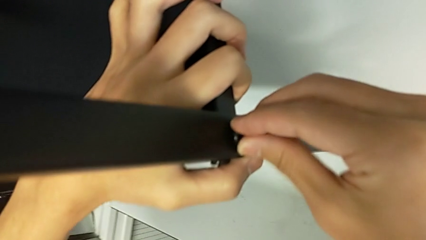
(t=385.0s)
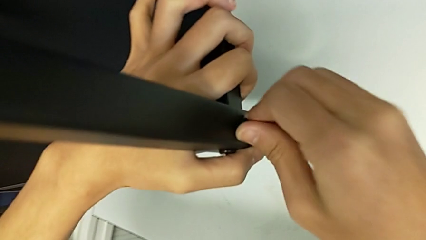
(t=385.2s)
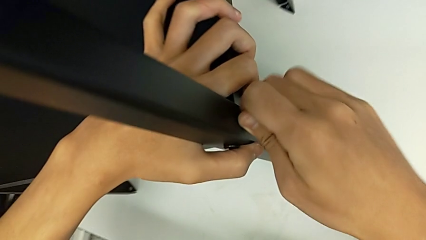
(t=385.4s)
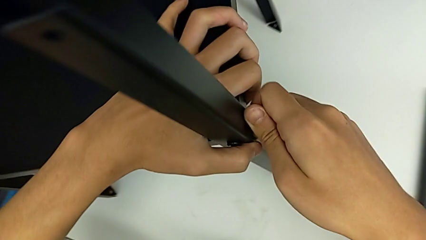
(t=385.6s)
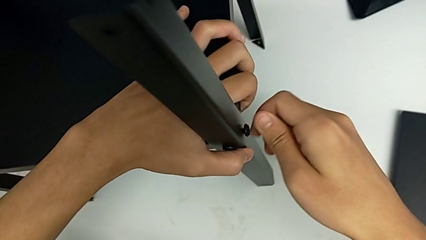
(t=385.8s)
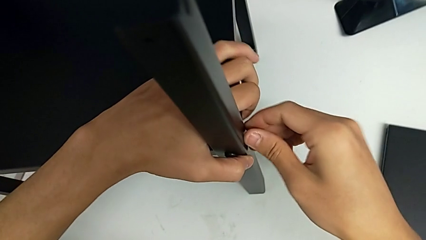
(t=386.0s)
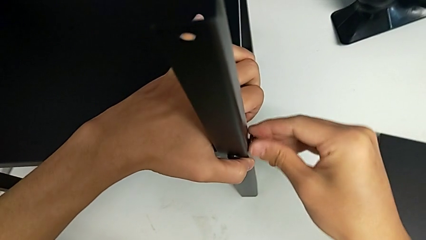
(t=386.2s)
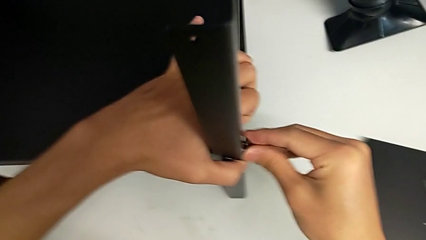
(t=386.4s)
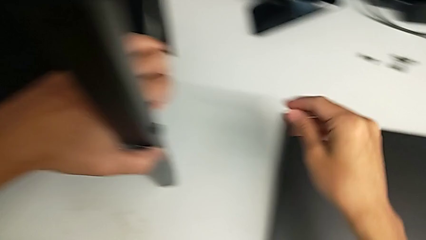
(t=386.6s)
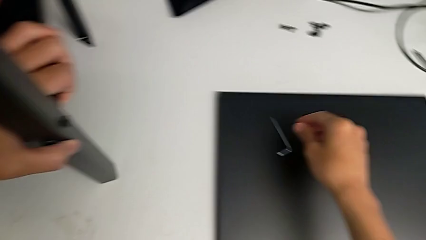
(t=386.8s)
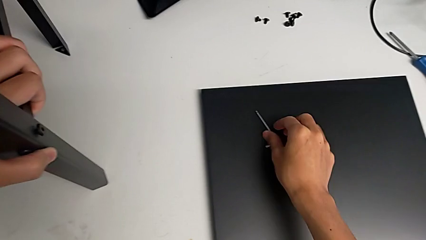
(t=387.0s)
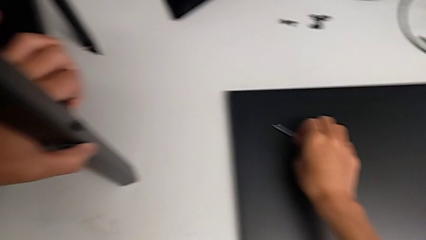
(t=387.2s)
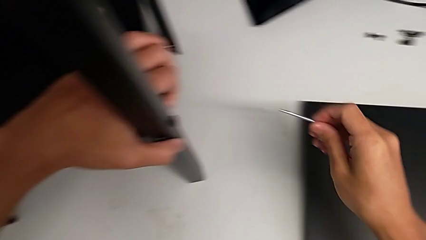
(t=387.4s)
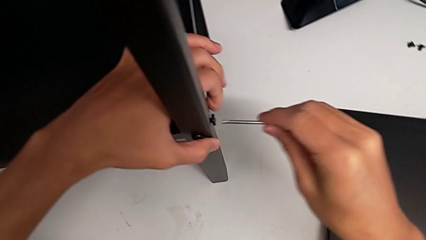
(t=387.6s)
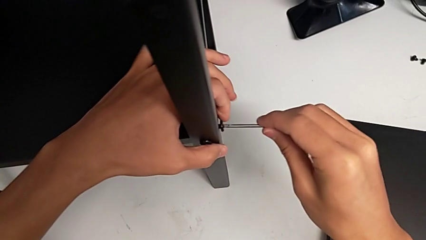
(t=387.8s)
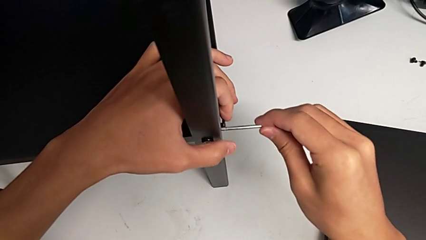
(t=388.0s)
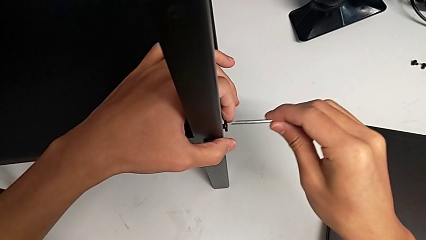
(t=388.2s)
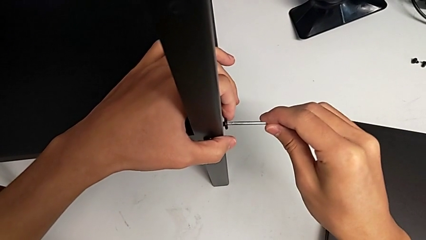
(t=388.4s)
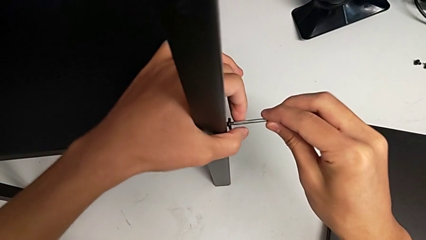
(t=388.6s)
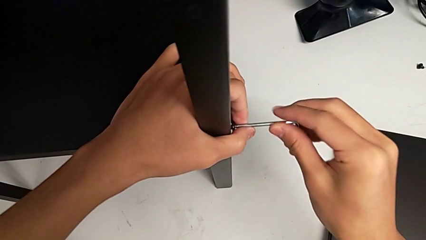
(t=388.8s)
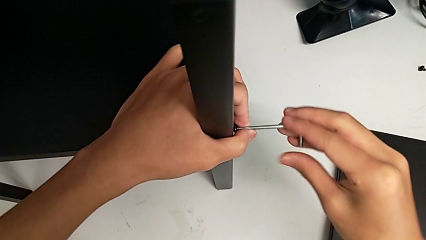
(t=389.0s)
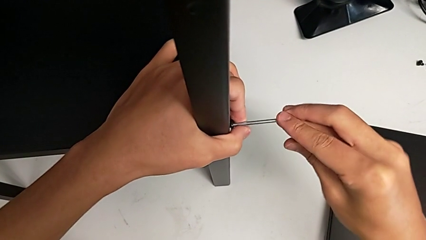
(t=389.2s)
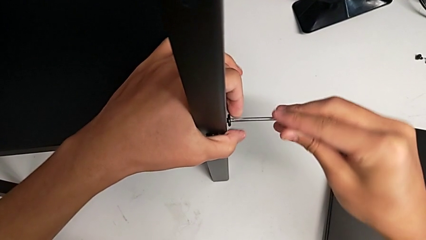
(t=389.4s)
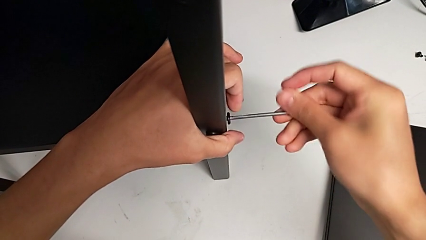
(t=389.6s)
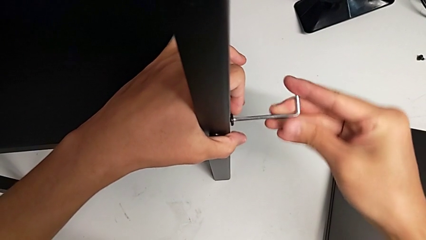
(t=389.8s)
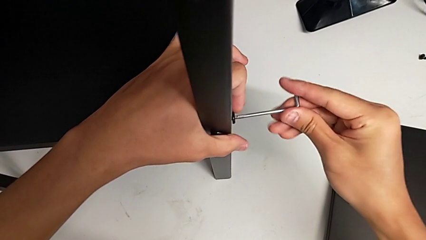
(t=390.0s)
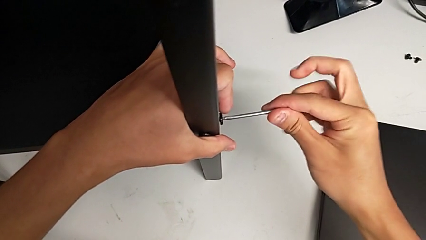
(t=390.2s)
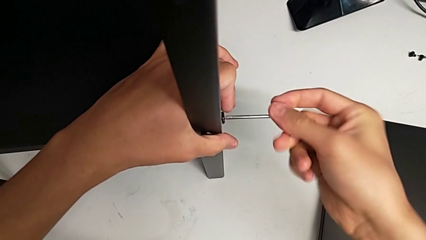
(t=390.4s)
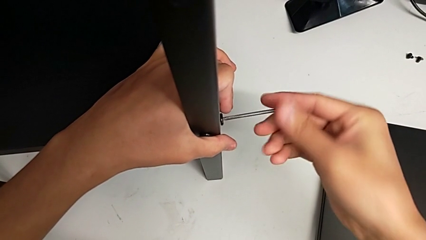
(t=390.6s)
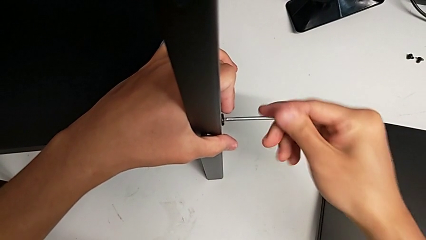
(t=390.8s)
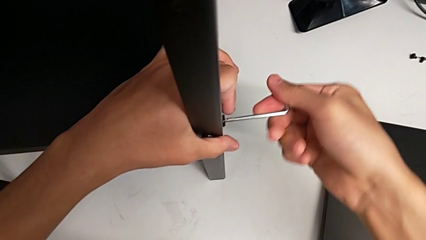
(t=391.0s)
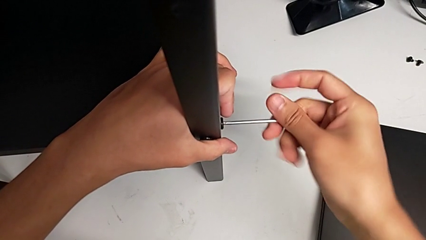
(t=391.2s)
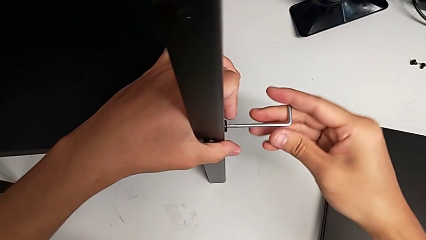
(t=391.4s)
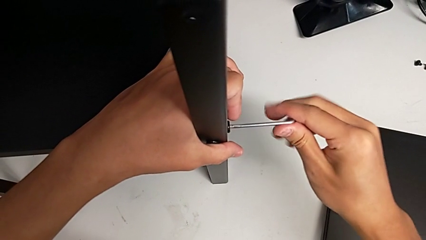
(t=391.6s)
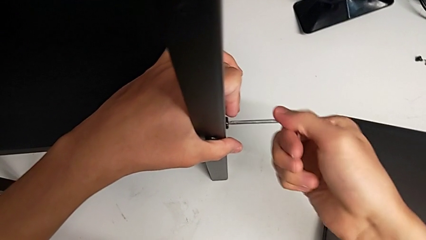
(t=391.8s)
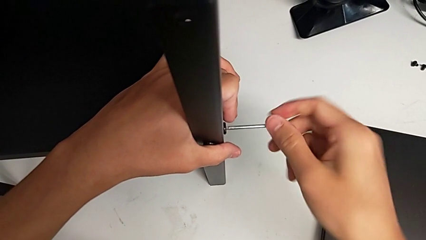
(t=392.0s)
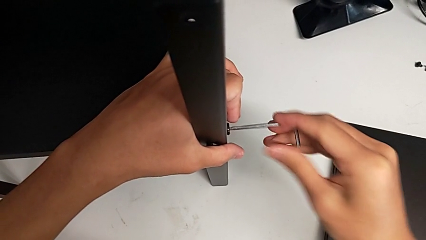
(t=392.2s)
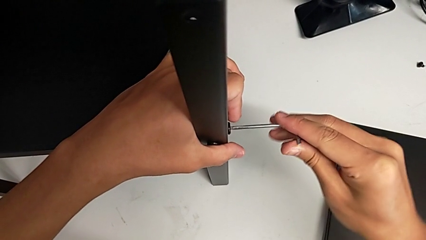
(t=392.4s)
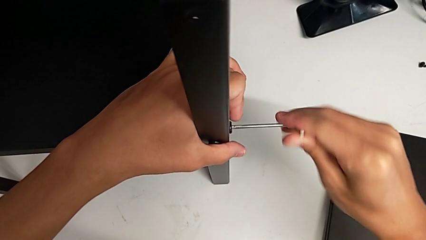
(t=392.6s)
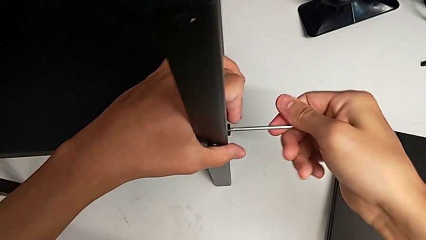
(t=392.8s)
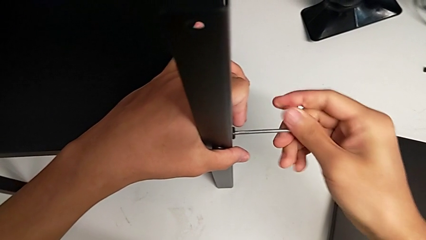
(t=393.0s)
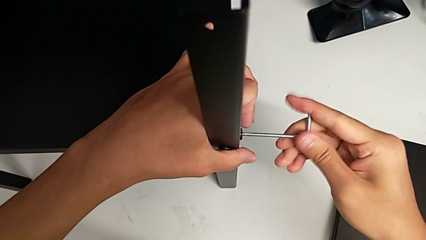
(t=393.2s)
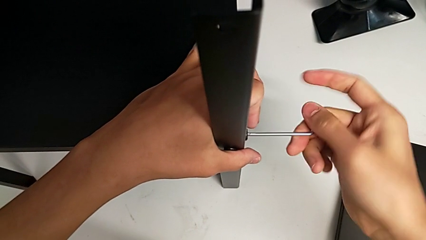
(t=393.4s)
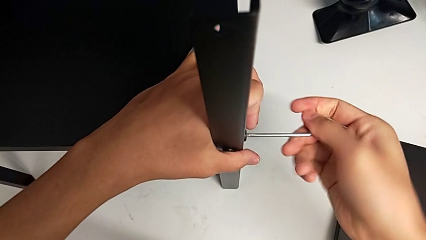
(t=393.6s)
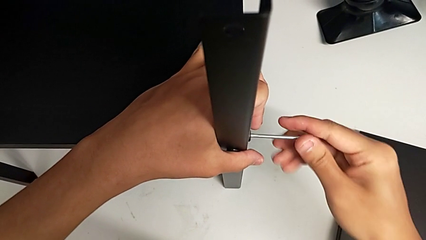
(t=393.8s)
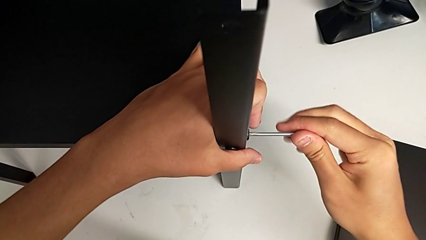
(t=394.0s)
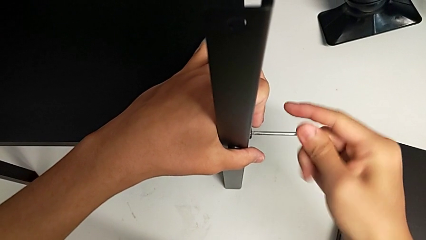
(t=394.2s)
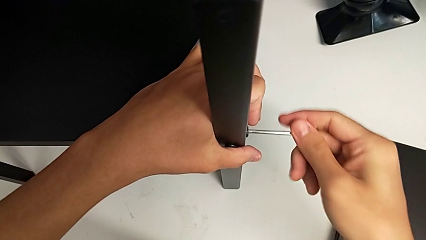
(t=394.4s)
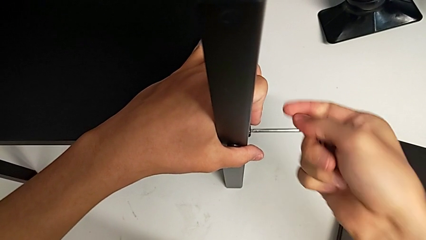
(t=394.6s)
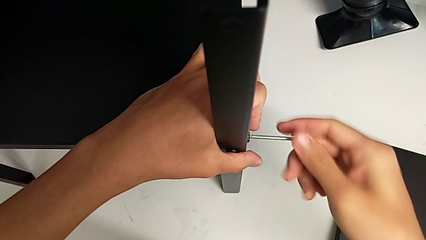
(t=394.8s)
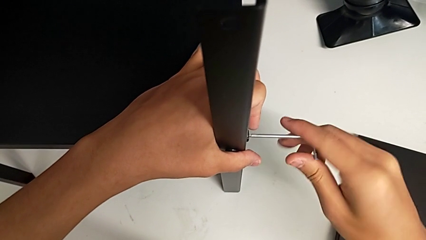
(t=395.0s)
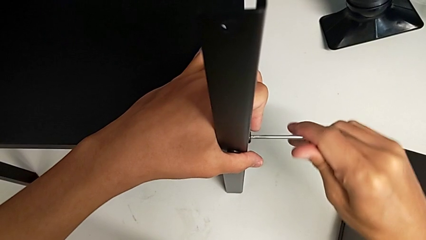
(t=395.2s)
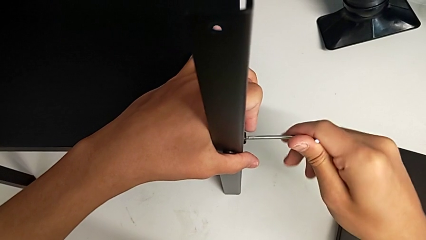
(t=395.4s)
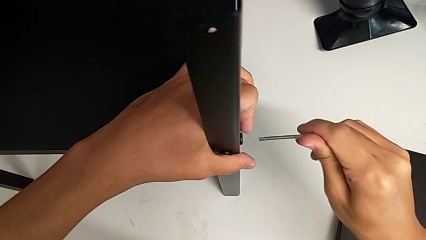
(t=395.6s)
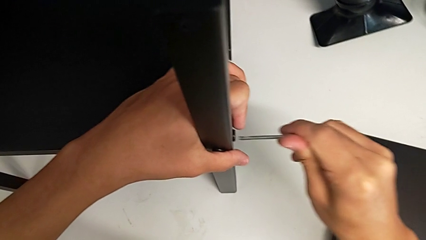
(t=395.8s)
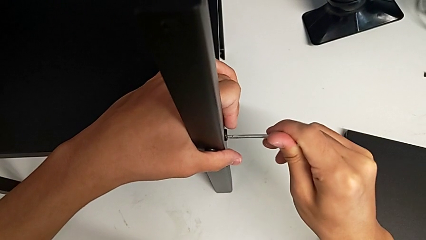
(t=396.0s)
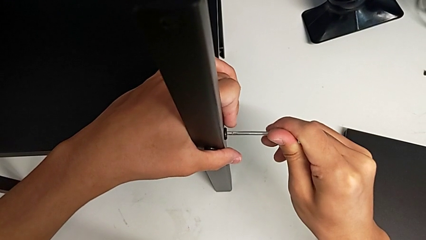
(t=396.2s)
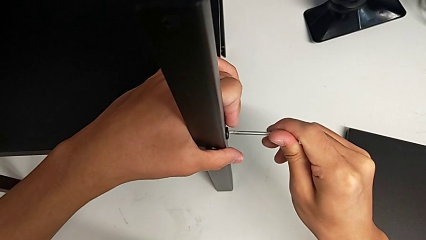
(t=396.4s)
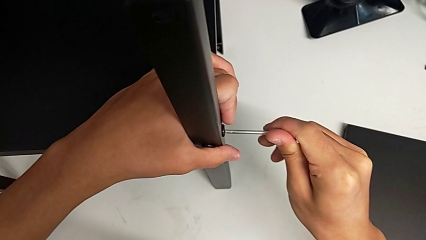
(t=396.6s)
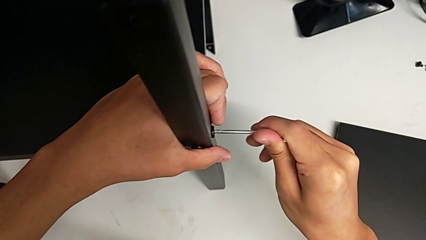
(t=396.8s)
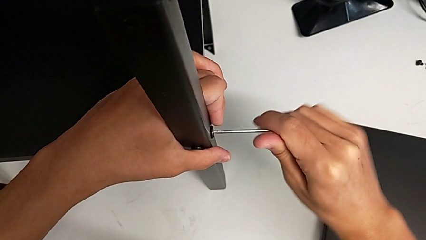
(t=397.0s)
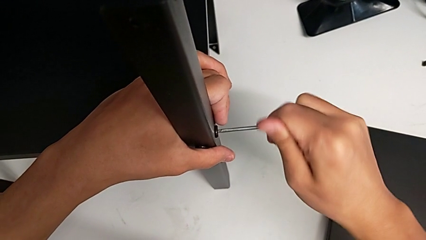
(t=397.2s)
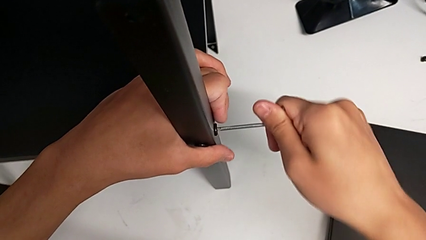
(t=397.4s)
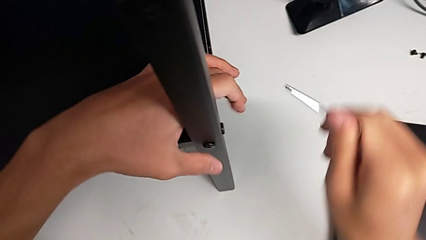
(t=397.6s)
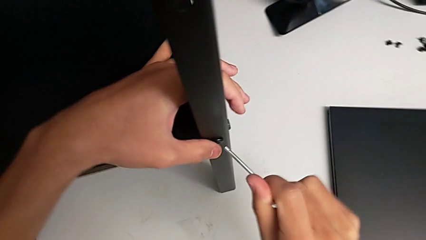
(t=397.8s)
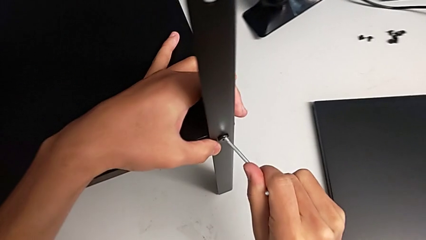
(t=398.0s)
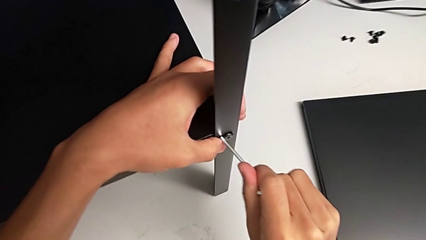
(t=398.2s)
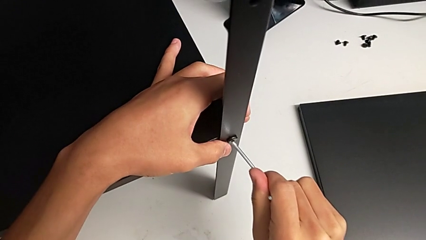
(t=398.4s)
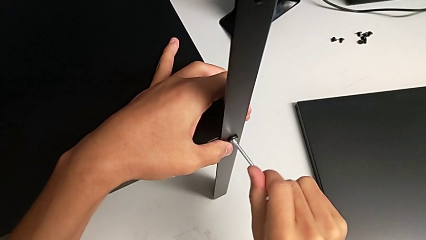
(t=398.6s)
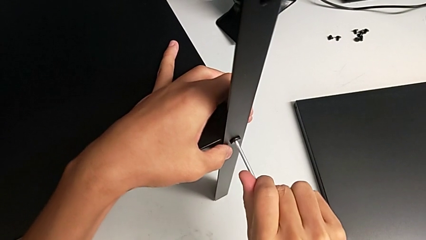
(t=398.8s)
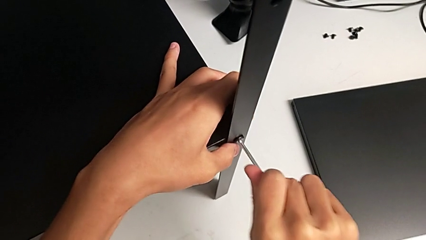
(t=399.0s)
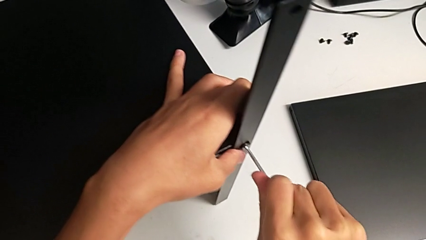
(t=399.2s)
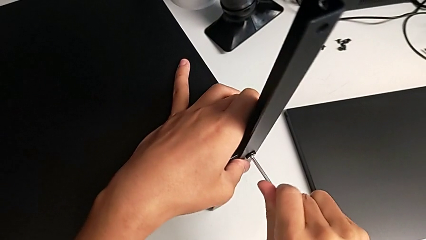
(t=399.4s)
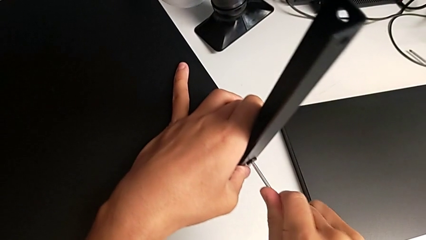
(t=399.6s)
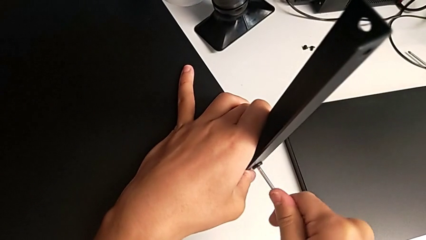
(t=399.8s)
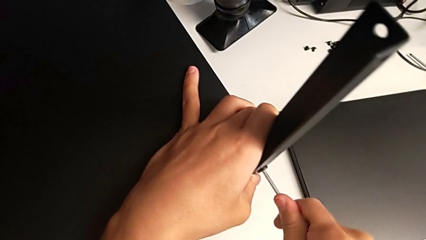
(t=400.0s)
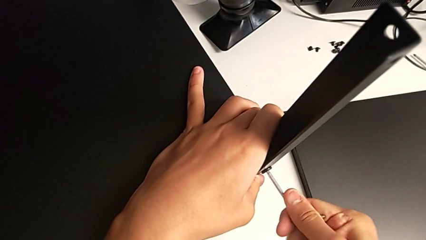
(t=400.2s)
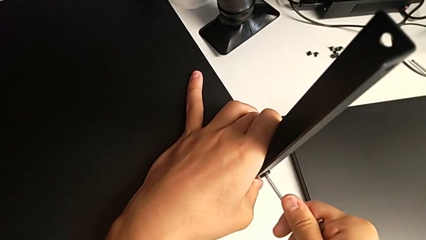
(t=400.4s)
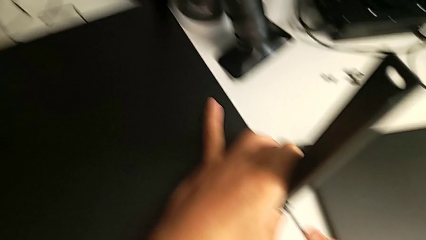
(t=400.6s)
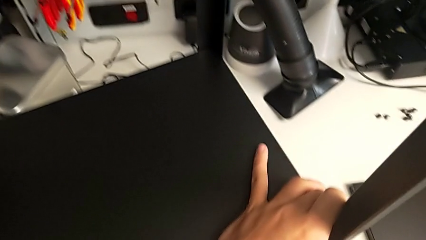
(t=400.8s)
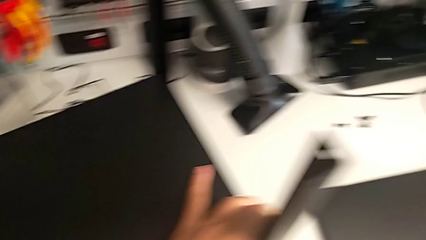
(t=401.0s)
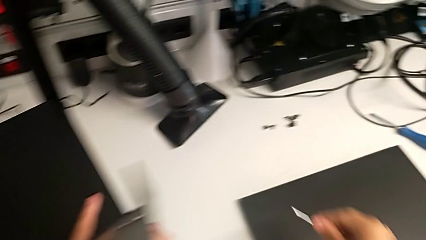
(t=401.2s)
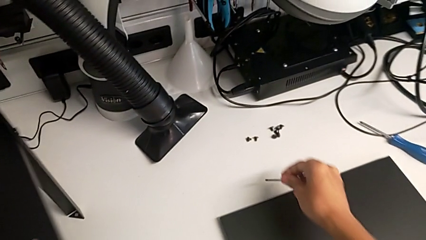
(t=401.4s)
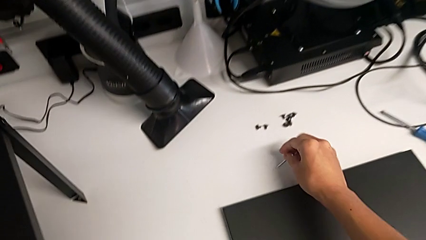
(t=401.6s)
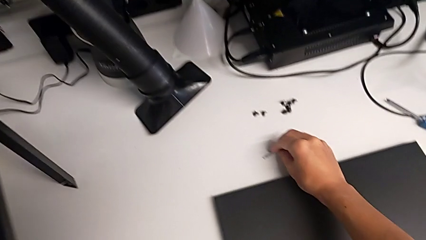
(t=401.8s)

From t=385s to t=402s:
The camera wearer is screwing the fourth leg onto the shelf. They screw the hex socket head, grab the Allen wrench, insert it, screw the hex socket head, withdraw the Allen wrench, insert it, screw the hex socket head, withdraw the Allen wrench and place it.
